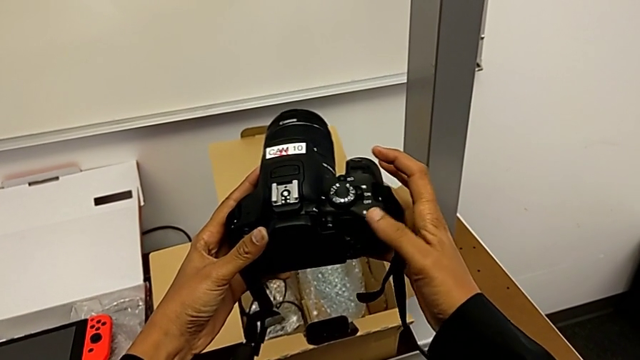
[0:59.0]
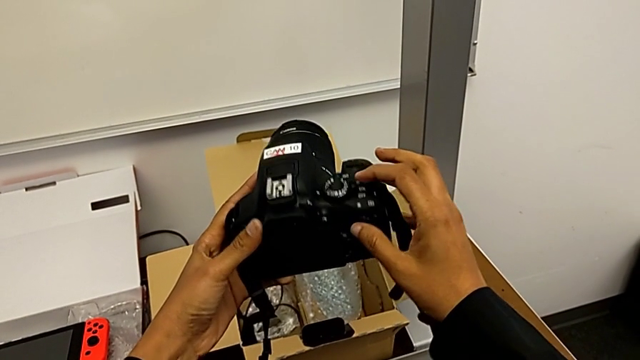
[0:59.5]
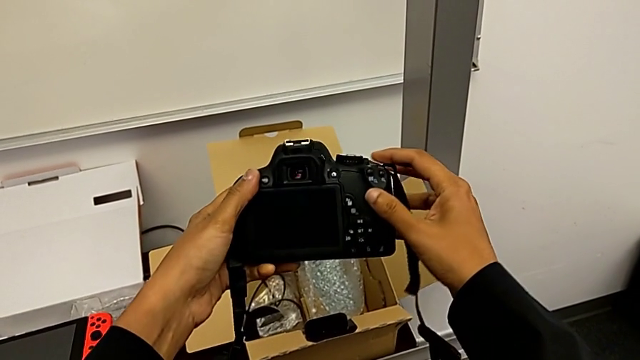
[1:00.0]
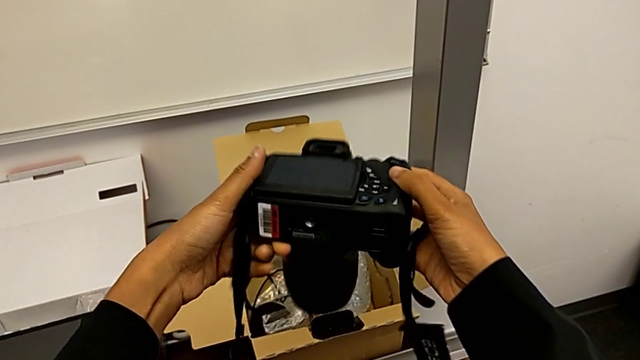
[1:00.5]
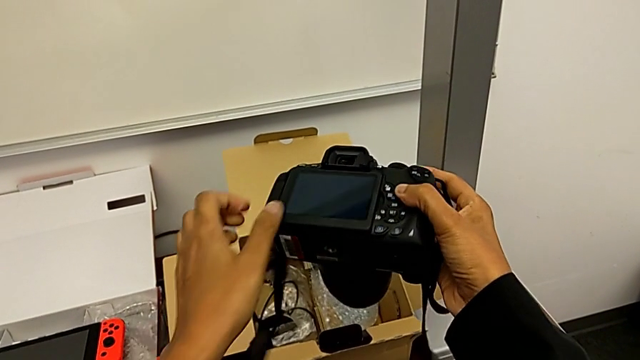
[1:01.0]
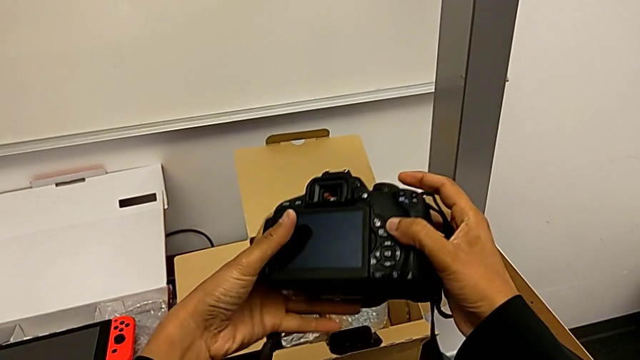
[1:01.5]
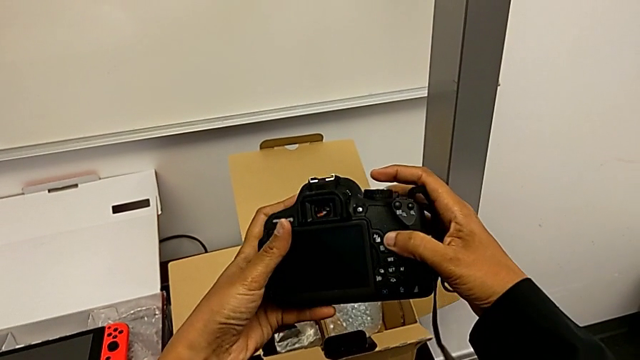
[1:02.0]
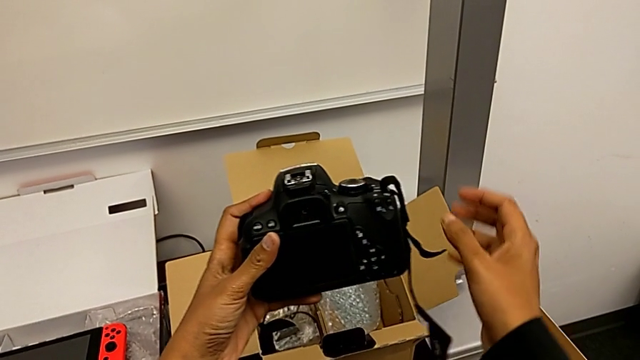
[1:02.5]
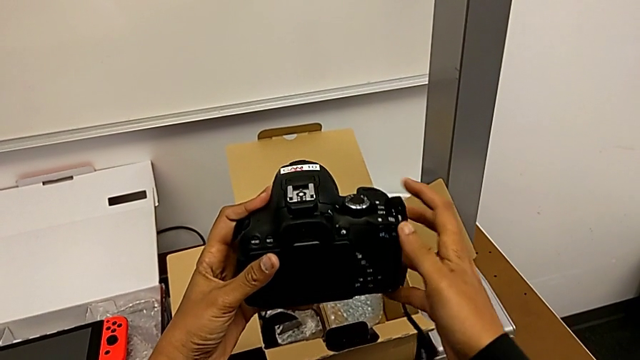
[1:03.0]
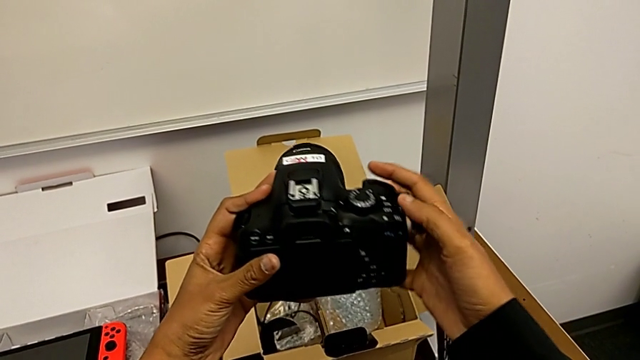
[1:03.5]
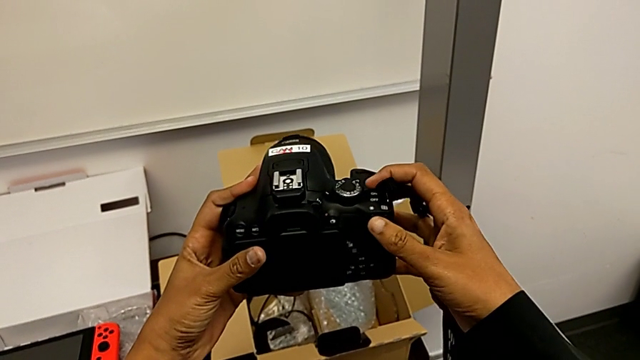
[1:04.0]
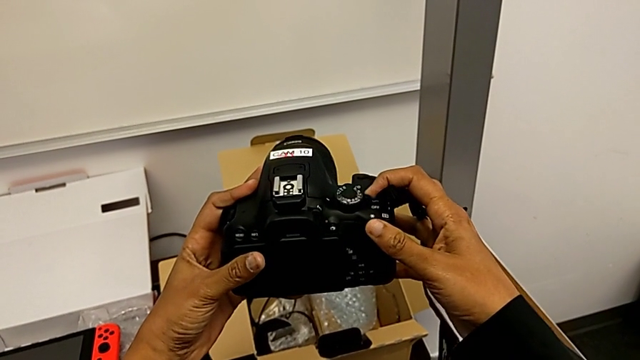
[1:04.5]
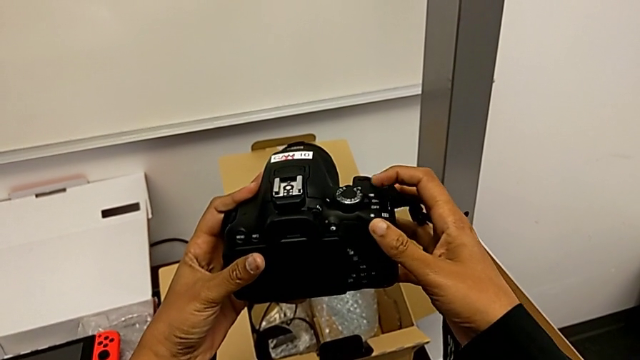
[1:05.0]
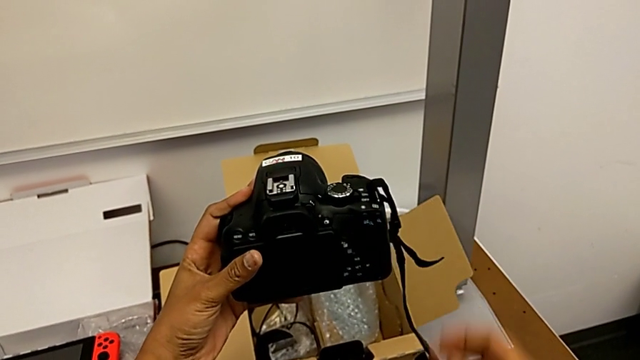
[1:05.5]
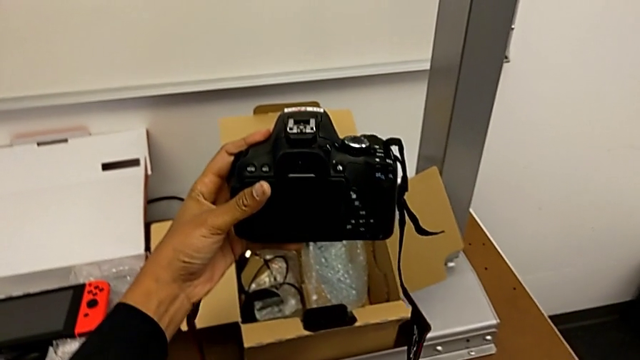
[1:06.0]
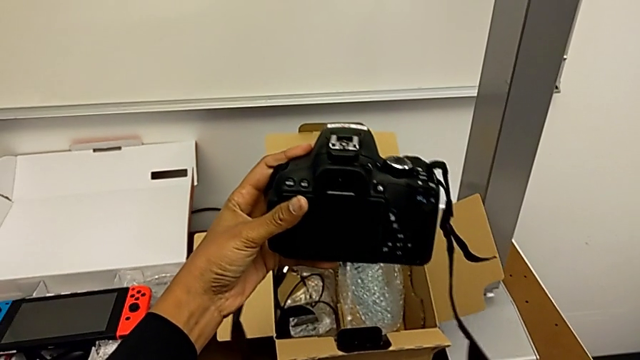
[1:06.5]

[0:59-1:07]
The camera wearer turns off the DSLR. They rotate the DSLR, inspect it and push the power button.

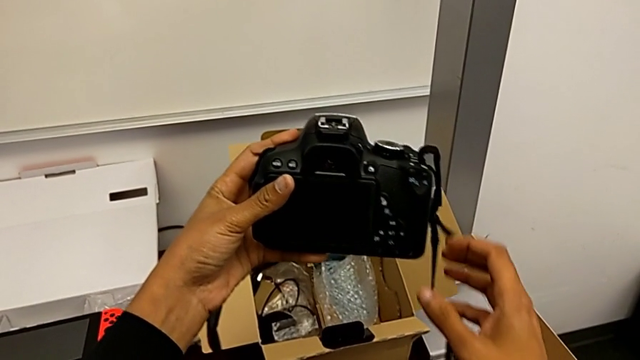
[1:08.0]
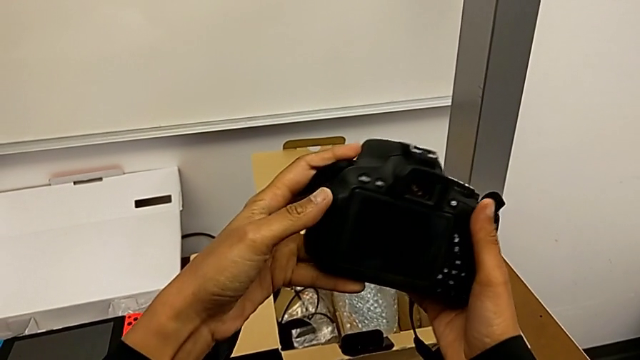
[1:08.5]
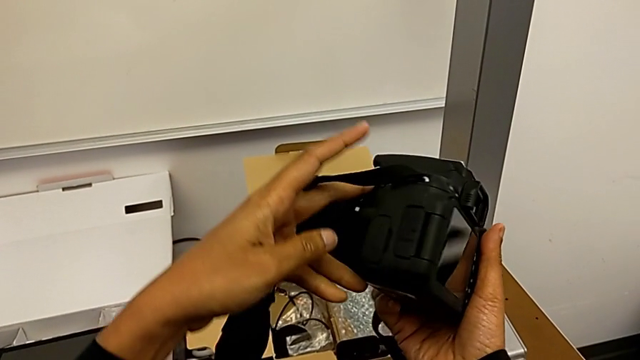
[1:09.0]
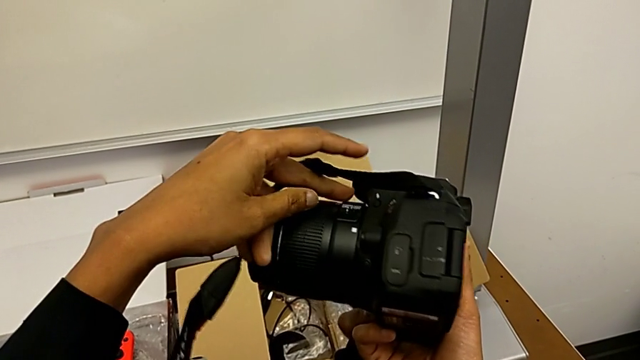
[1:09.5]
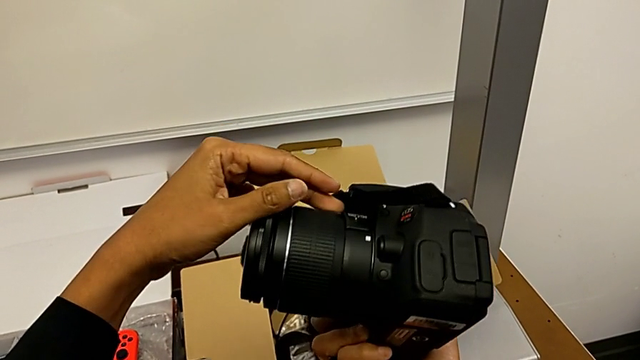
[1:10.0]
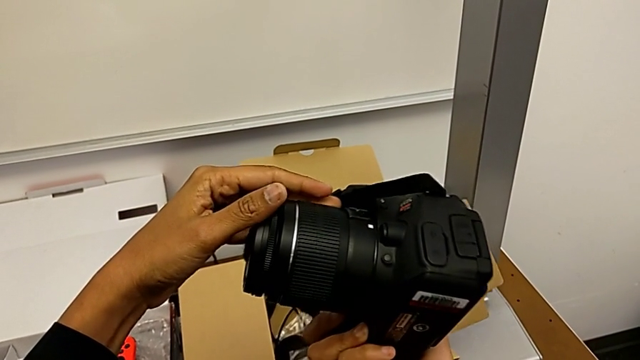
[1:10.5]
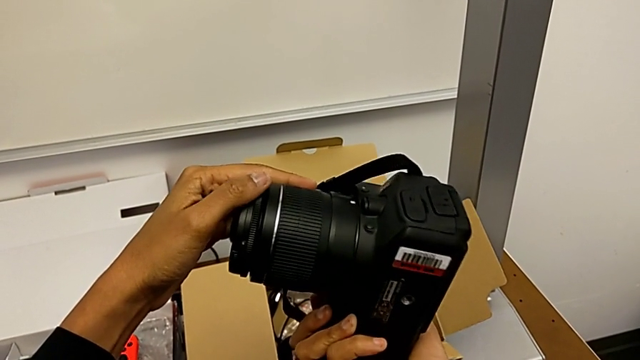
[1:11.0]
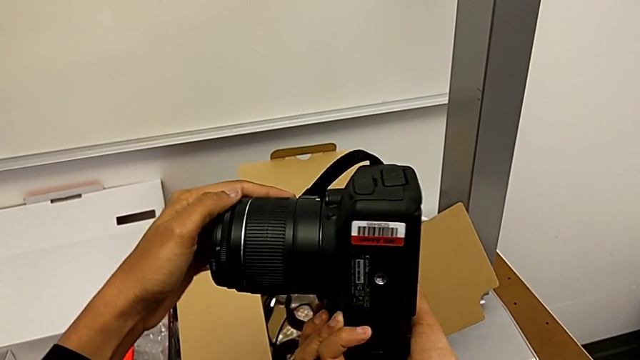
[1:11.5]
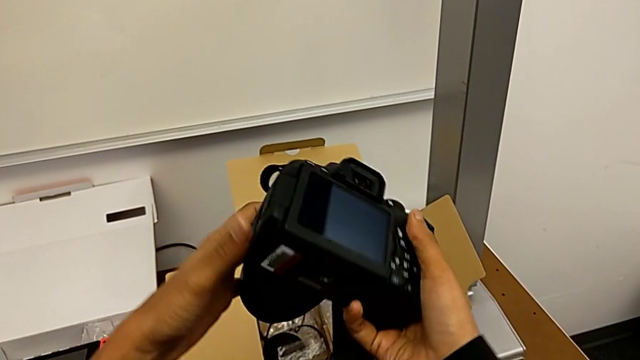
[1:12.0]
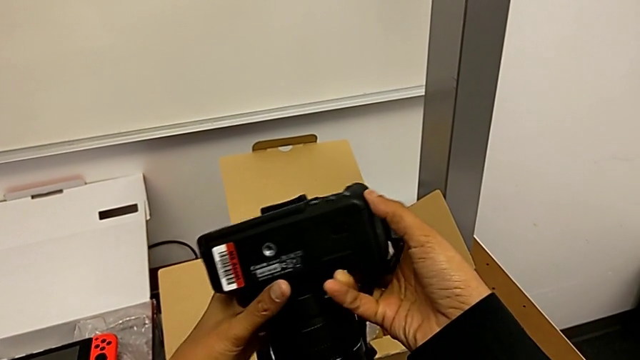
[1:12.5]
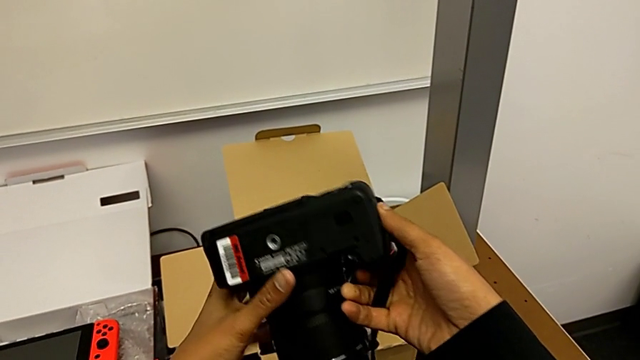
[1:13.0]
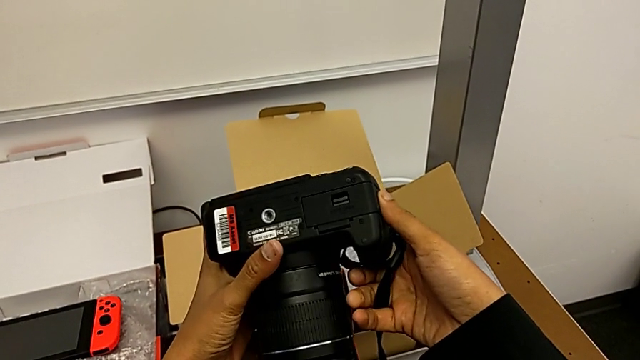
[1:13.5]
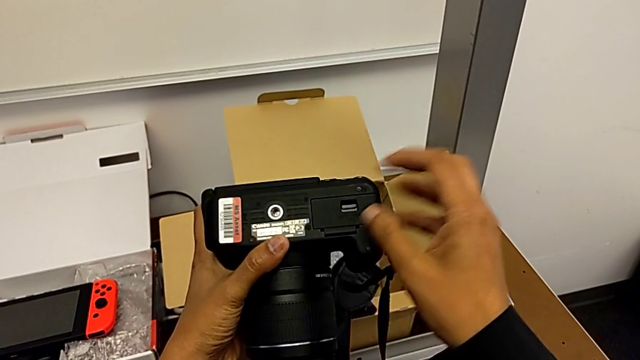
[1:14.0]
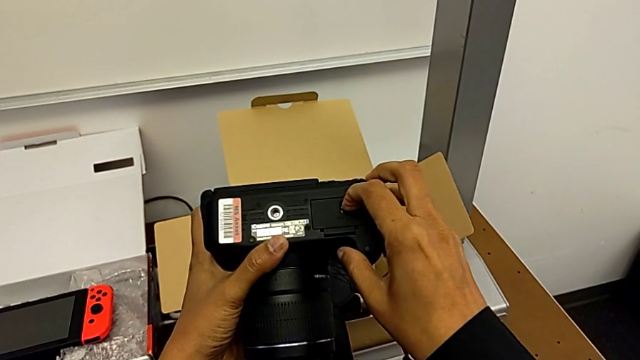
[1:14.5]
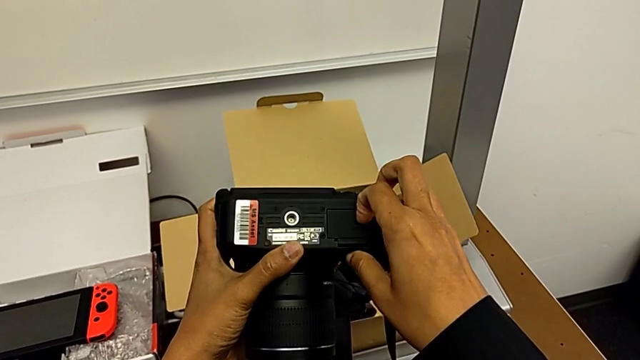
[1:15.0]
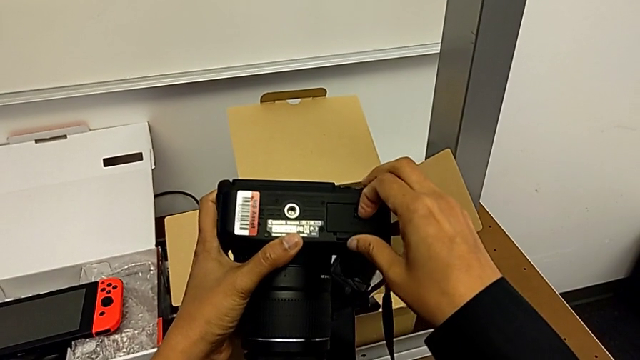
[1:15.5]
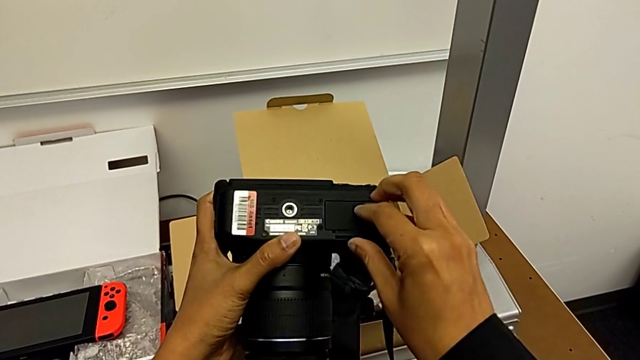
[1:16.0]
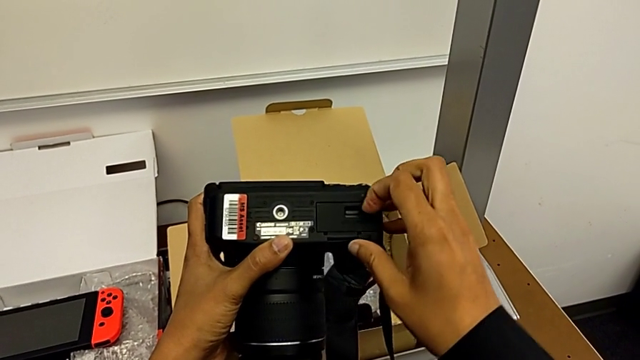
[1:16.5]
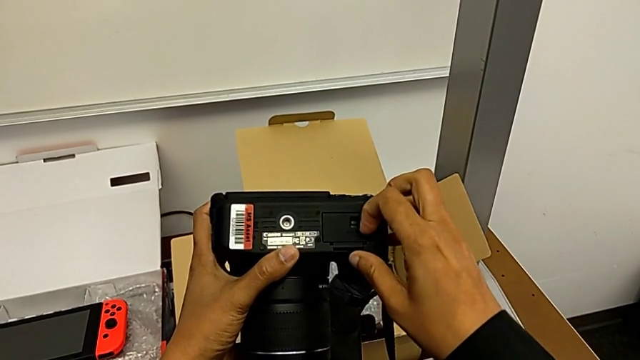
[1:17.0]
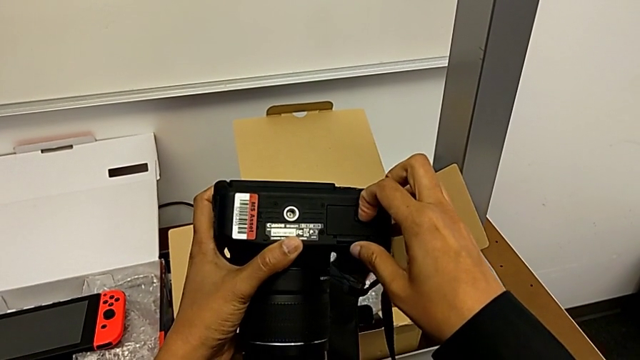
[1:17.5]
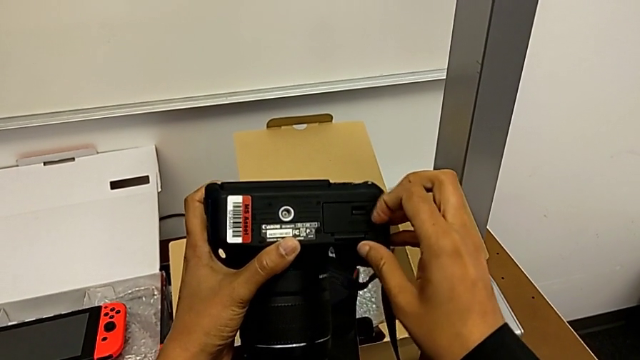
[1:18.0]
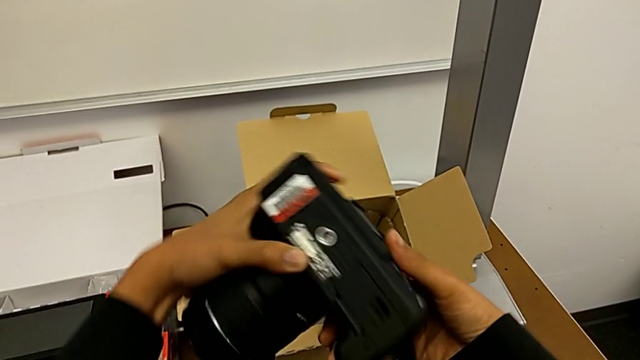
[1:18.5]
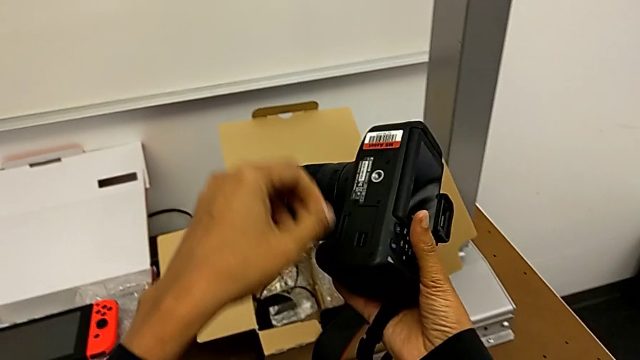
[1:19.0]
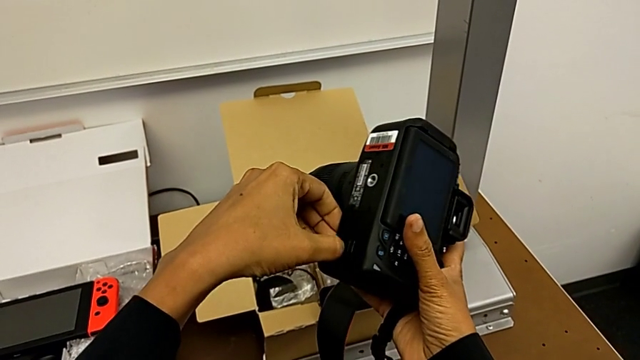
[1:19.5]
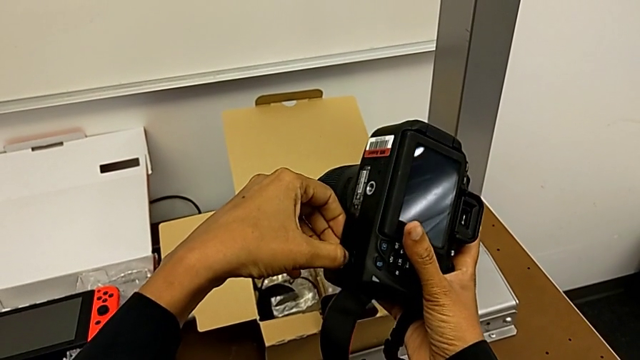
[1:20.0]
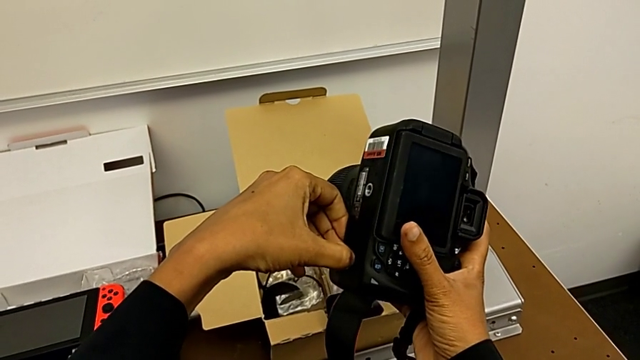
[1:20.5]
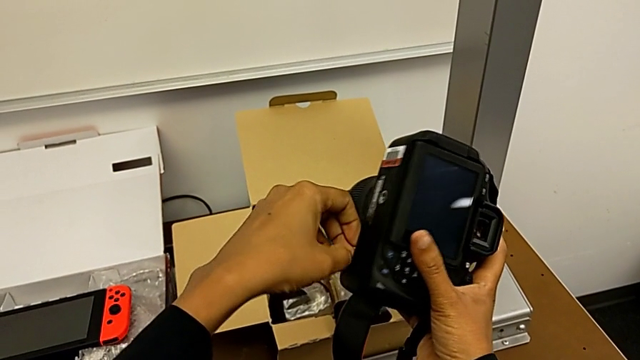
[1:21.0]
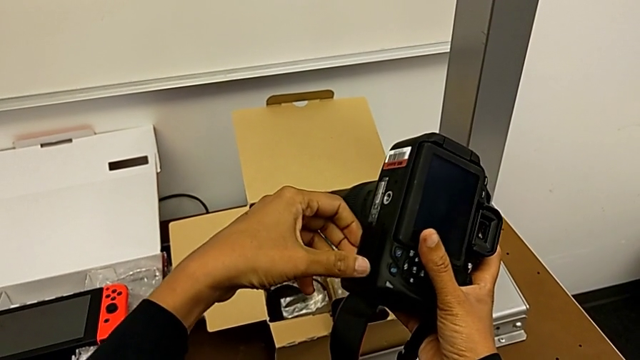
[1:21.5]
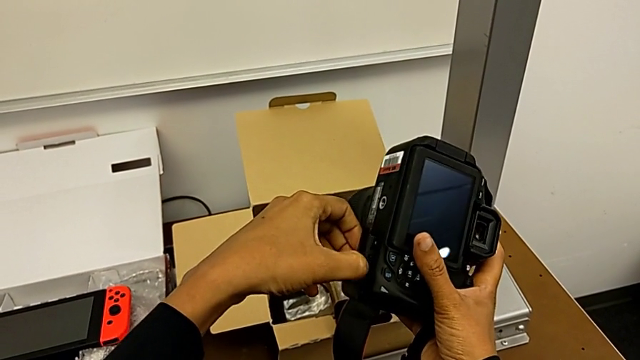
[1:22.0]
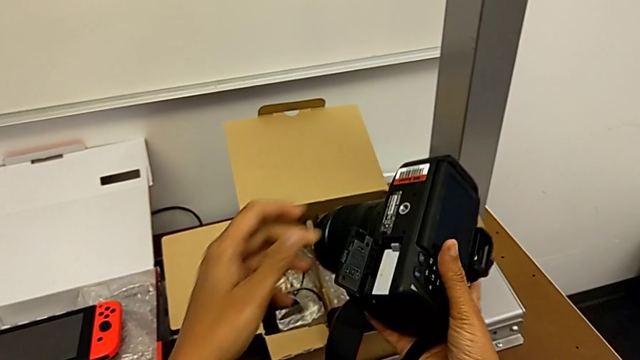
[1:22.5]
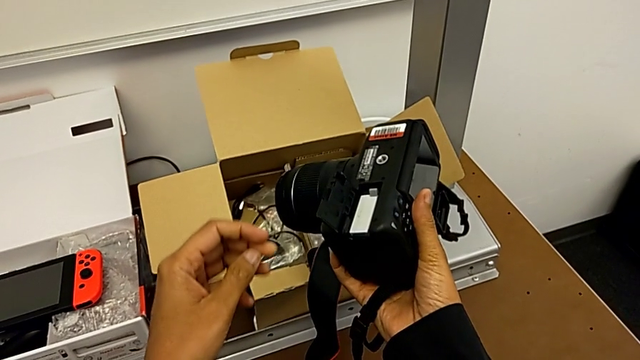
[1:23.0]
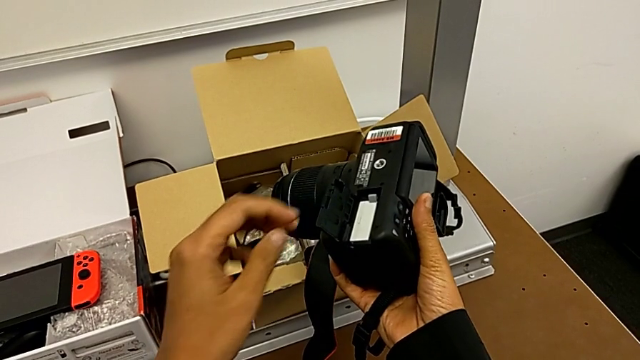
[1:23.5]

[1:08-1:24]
The camera wearer is removing the battery. They inspect the DSLR, press the battery door, flip the DSLR, press the battery door and open it.
